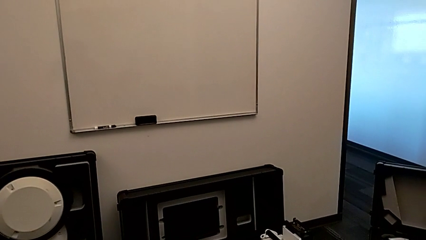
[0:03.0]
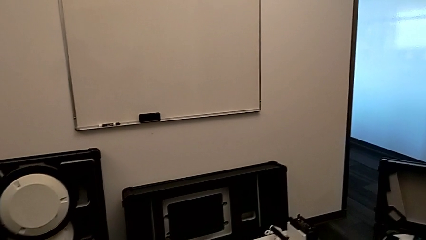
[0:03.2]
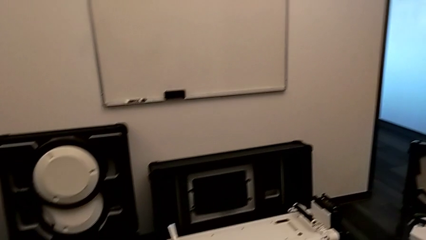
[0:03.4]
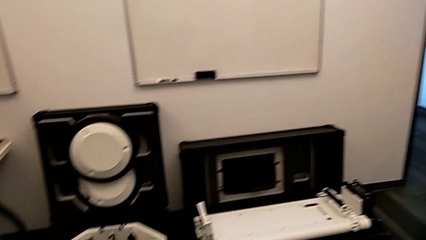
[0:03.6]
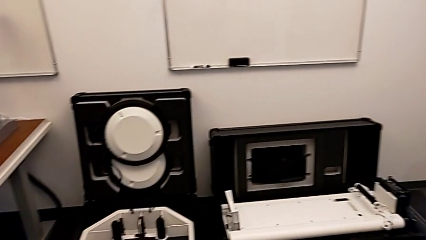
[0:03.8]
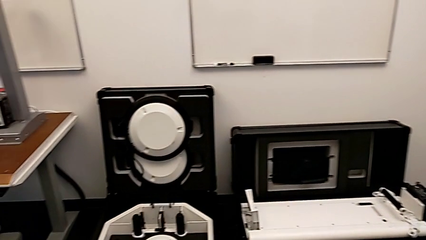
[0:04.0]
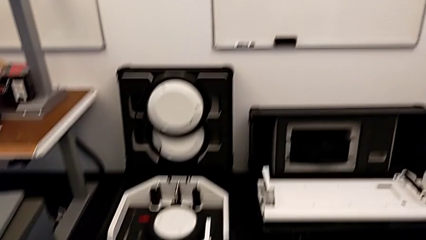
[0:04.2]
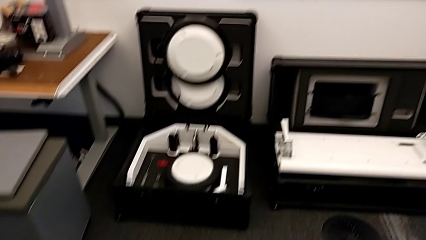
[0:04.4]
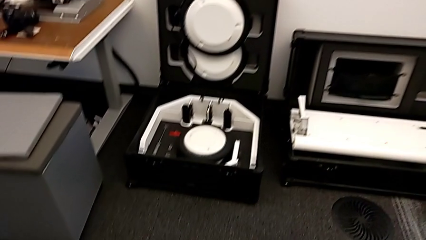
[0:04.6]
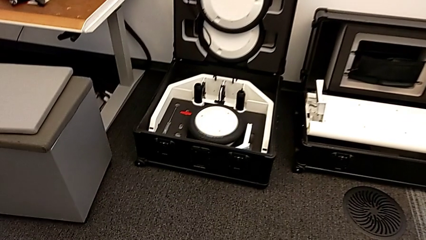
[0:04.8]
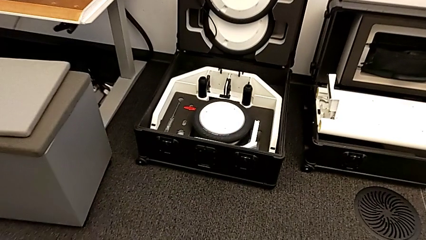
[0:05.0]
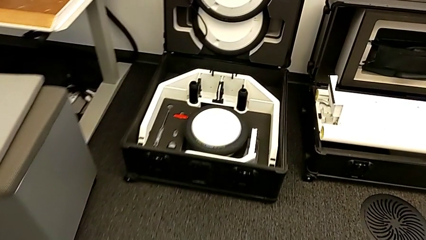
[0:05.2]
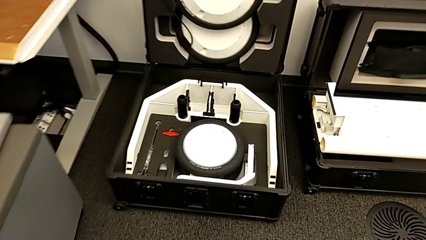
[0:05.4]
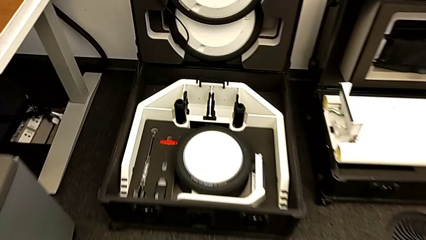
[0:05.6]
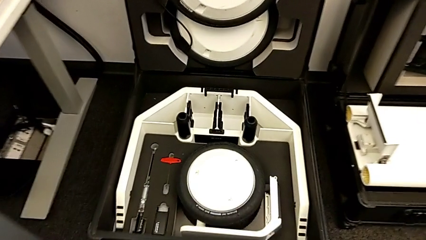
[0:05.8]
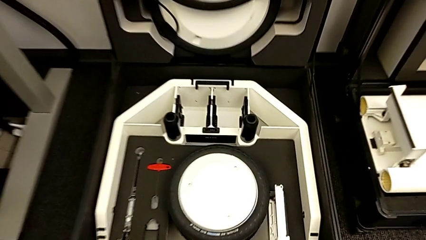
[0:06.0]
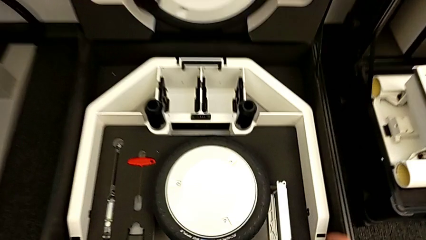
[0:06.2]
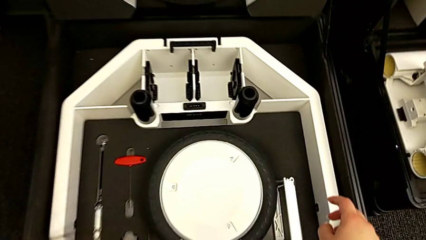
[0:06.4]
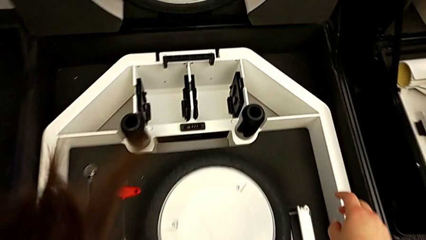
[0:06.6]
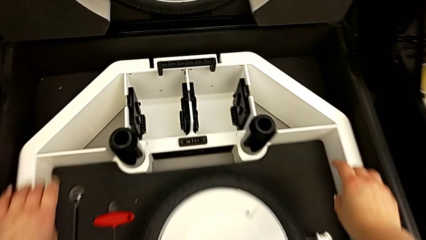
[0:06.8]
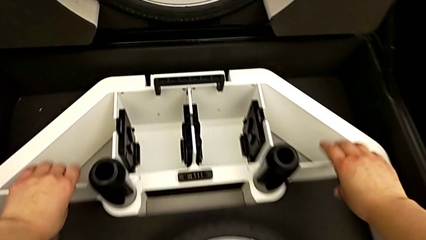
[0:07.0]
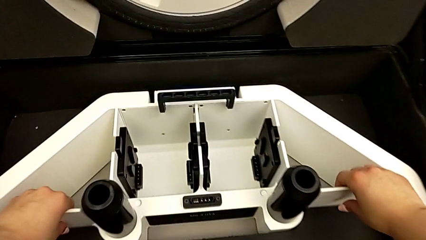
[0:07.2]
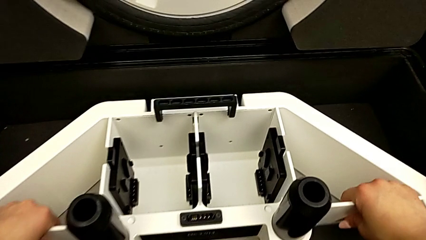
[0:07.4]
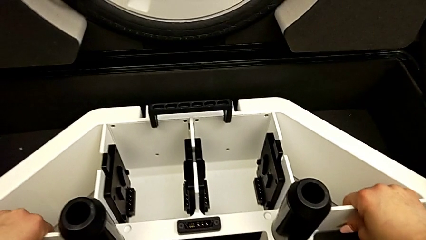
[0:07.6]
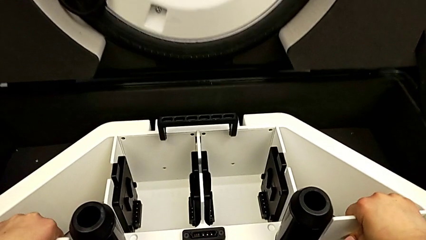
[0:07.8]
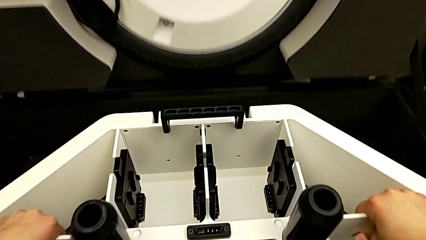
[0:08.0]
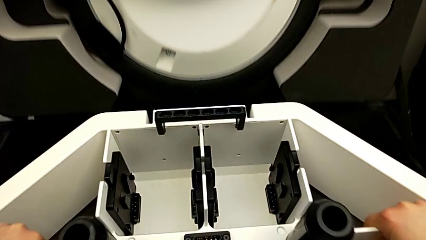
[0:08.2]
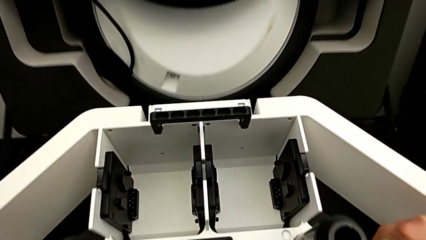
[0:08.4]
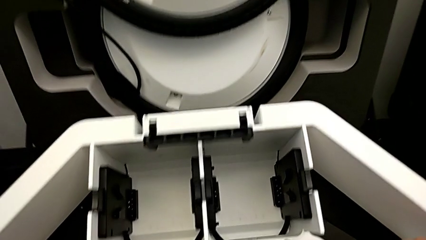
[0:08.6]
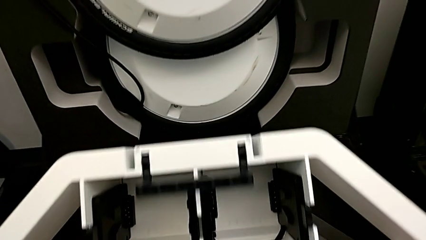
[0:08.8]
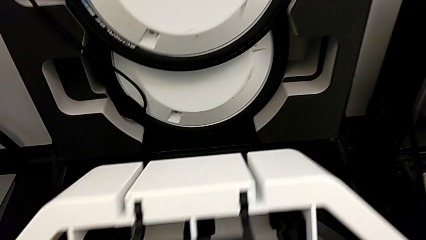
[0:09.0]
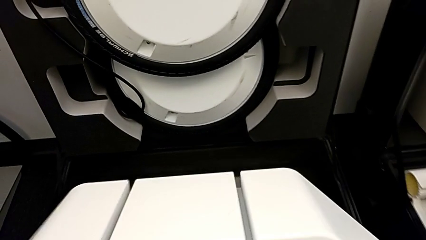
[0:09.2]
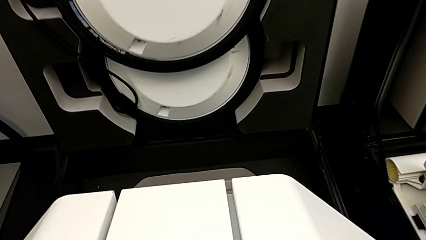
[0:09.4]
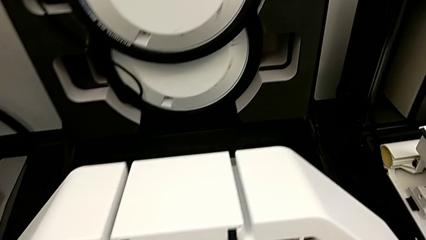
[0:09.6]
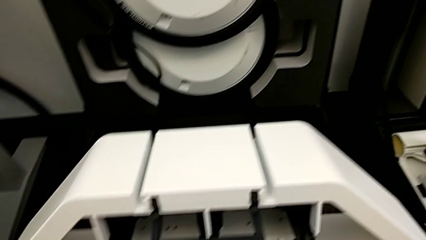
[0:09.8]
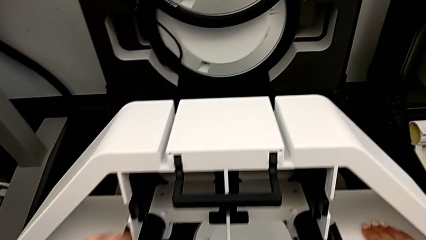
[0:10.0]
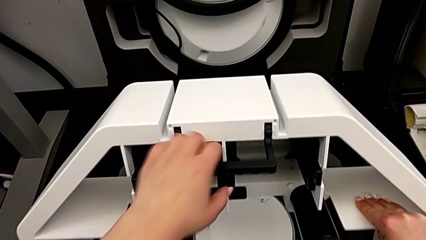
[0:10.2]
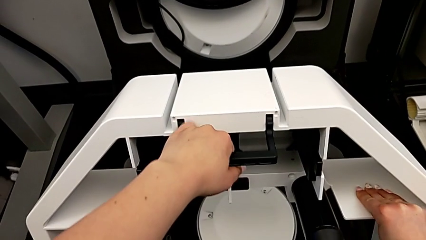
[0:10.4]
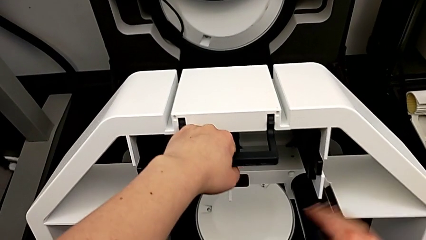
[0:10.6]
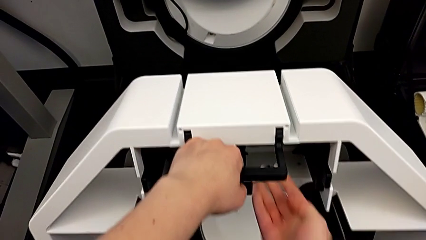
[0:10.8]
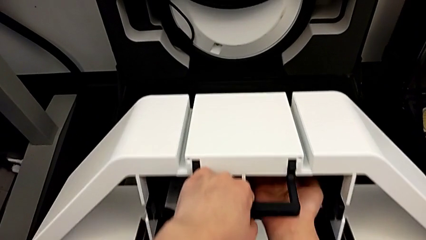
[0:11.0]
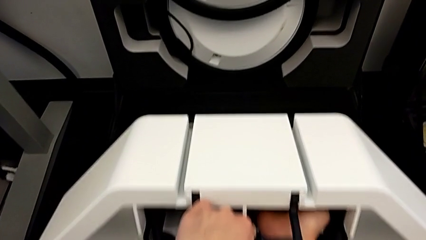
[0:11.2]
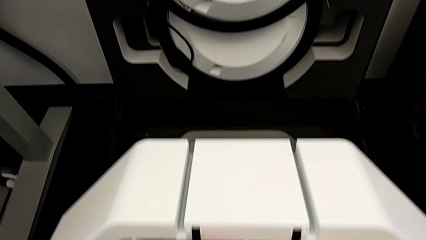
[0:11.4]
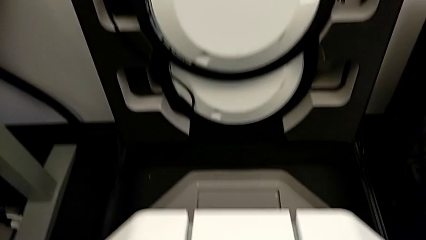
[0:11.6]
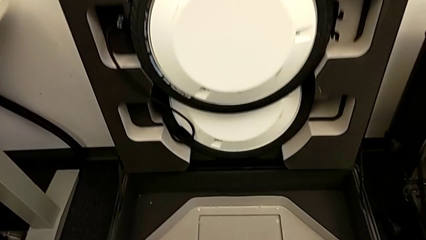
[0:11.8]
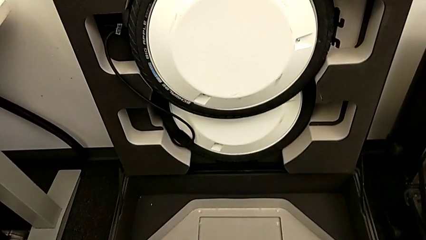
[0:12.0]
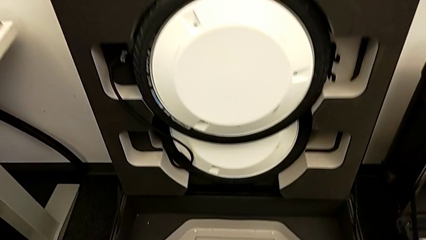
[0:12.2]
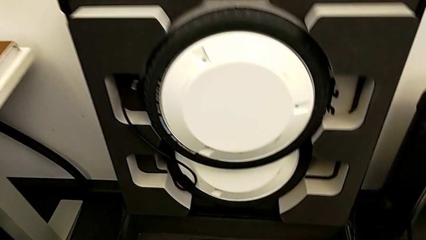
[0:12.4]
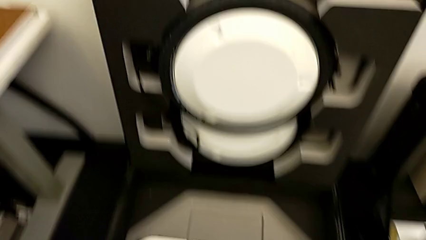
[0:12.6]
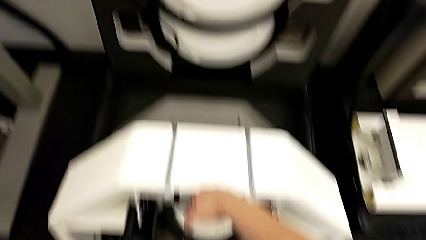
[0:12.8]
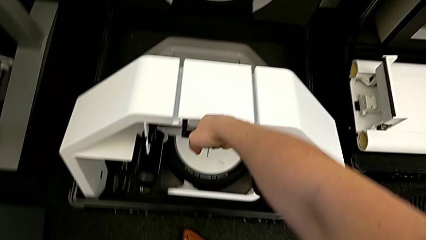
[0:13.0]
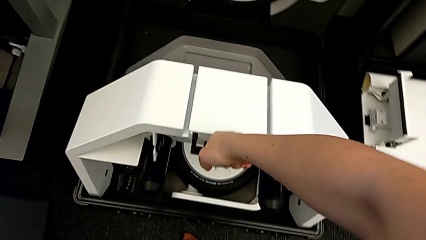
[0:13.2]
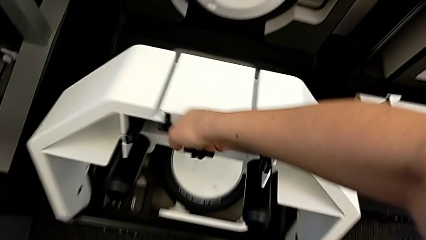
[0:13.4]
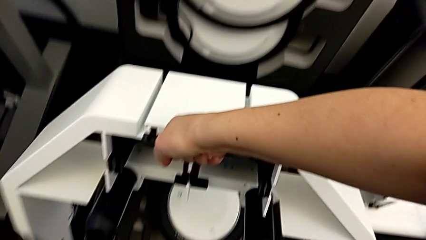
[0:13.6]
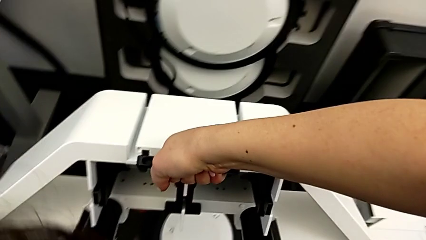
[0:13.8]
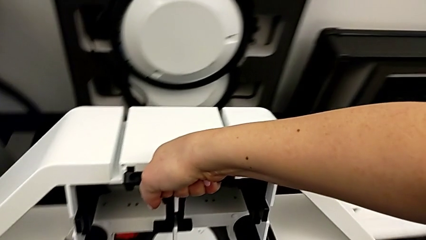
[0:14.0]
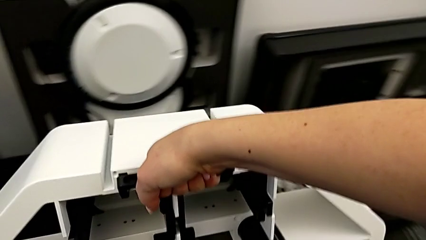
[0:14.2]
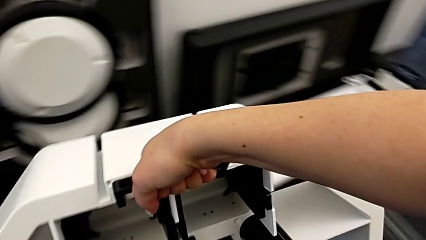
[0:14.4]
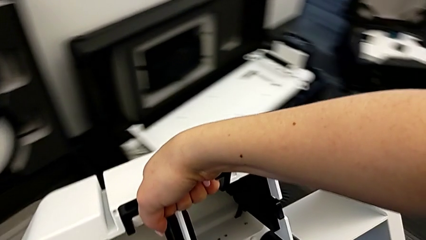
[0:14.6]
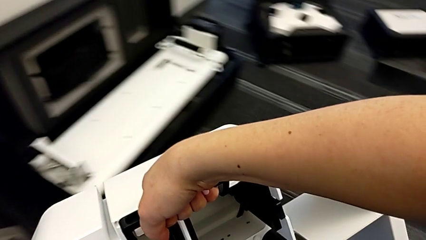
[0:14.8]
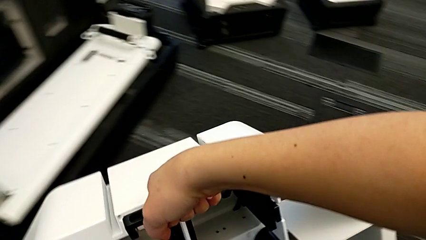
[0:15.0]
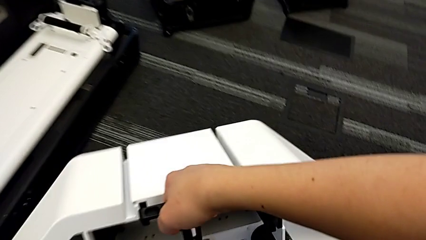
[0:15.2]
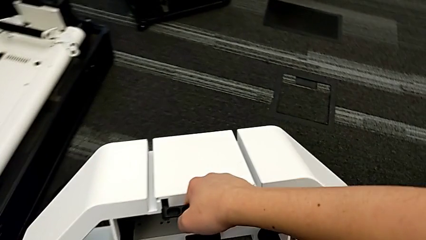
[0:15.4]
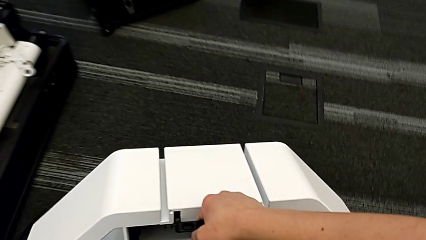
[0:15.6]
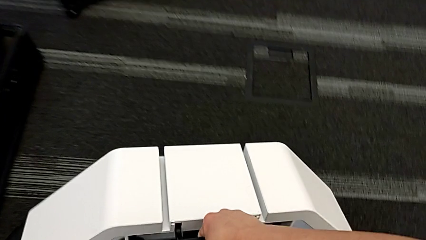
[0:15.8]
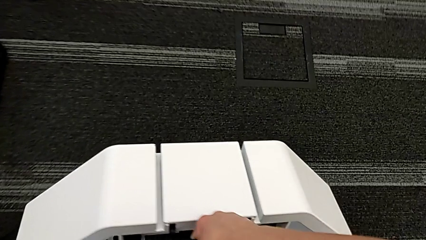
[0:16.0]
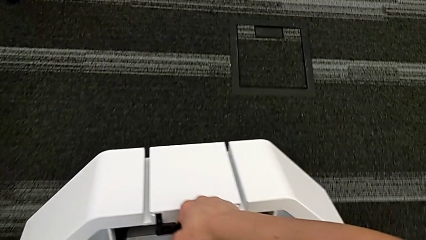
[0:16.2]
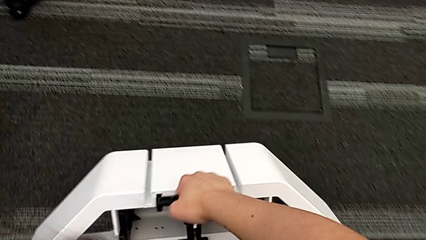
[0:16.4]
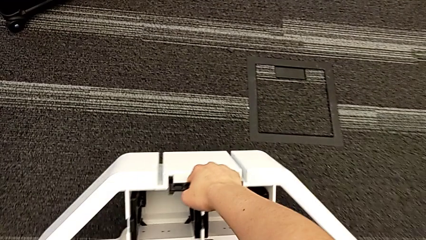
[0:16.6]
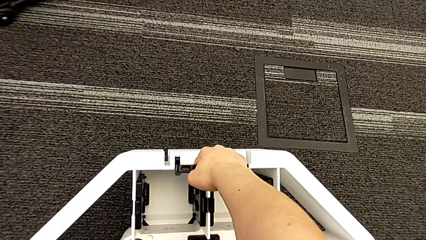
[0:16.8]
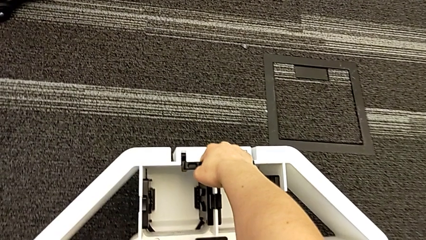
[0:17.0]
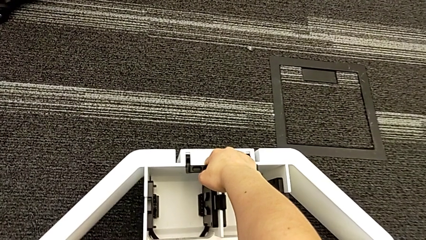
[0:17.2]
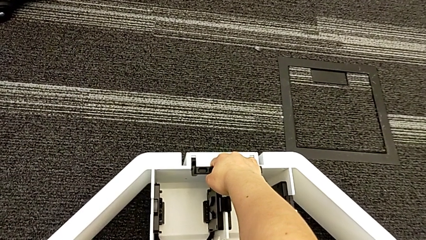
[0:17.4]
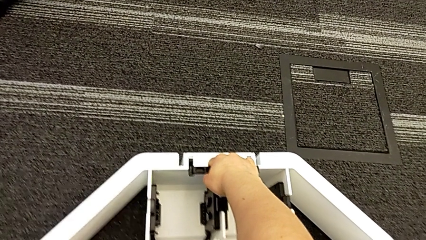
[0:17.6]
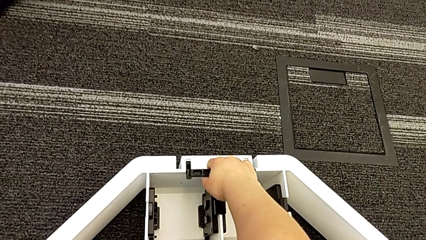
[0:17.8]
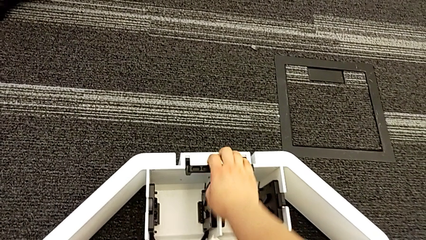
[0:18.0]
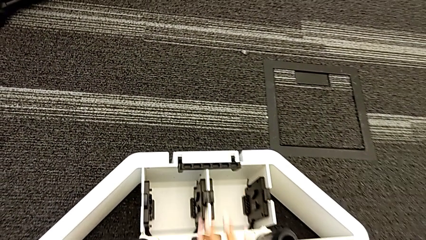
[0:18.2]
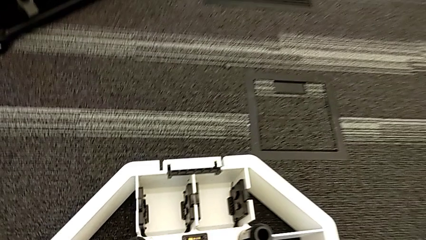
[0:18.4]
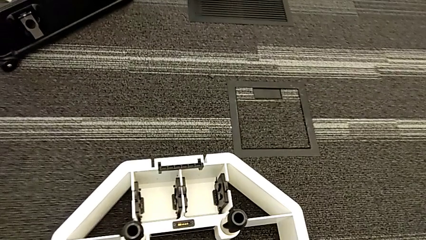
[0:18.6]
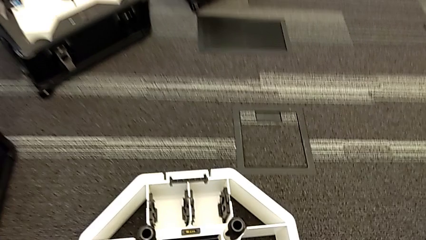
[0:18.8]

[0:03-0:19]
The camera wearer lifts the wheel unit. They grab the wheel, lift it and place it.
